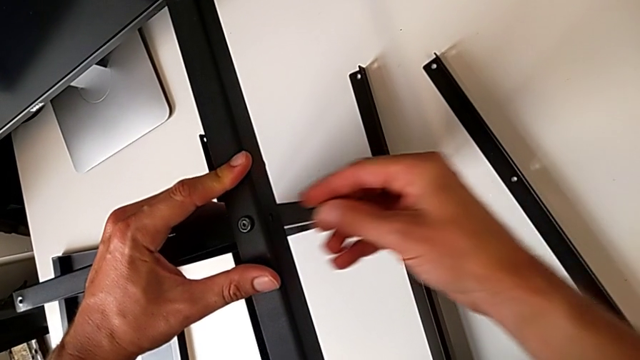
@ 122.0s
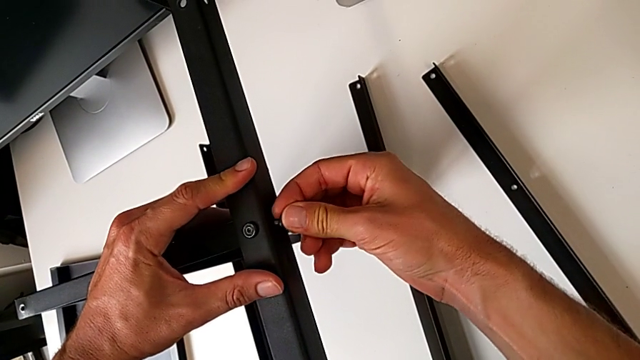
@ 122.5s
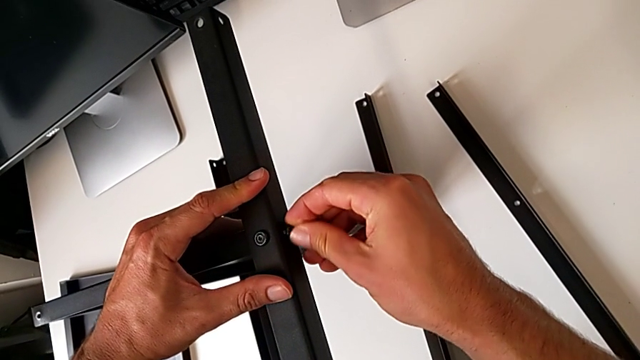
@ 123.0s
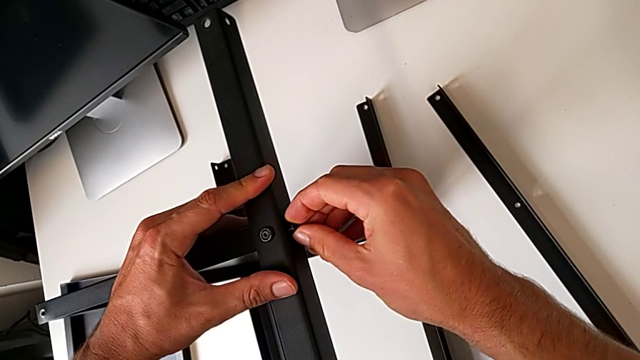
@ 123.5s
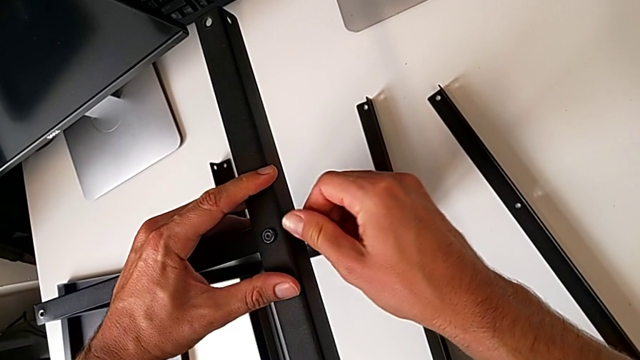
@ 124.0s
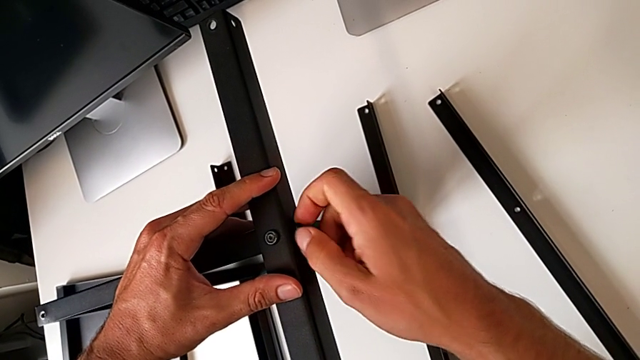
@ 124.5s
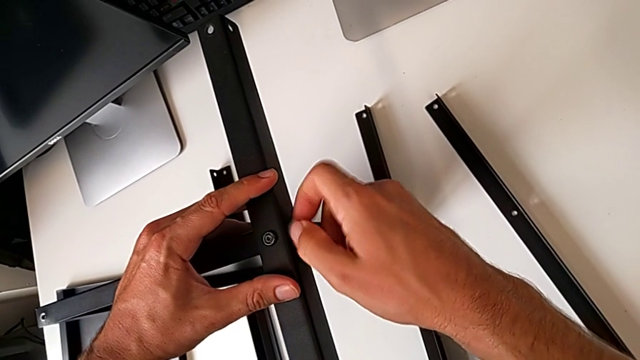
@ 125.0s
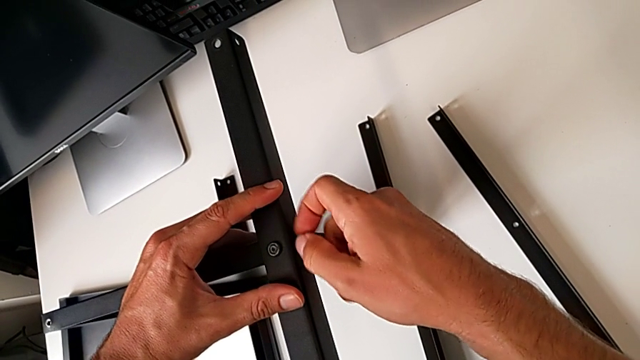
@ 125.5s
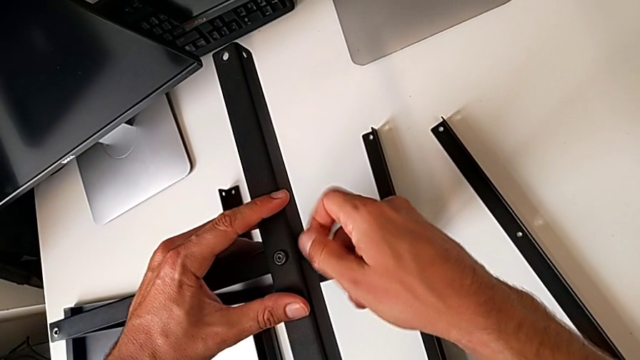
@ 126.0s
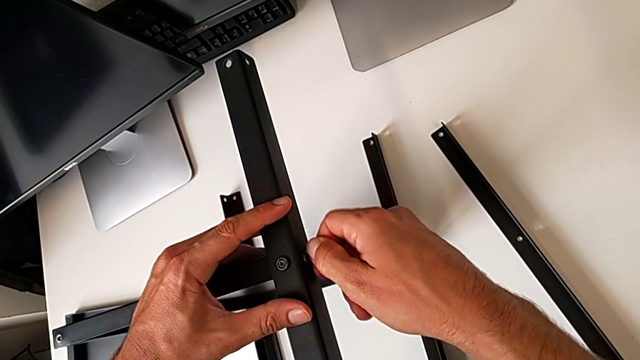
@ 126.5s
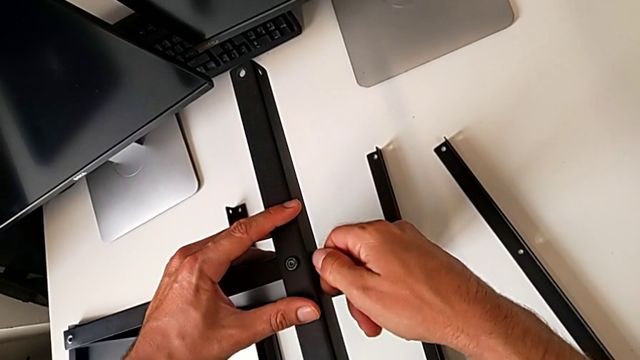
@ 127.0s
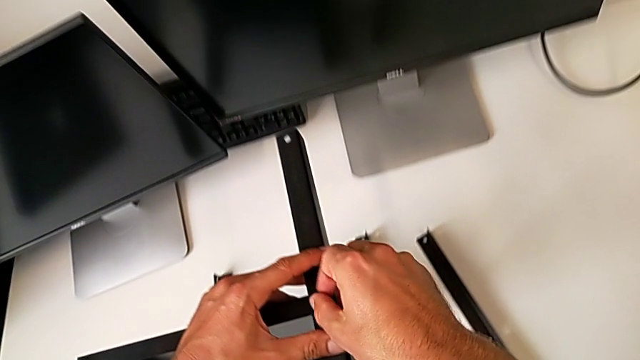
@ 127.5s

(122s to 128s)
The camera wearer is assembling the third leg on the shelf. They keep screwing the second hex socket head.

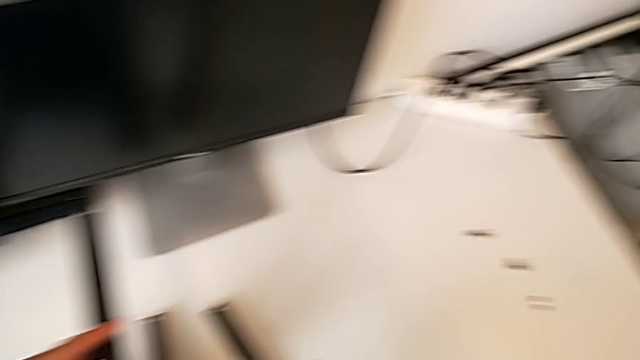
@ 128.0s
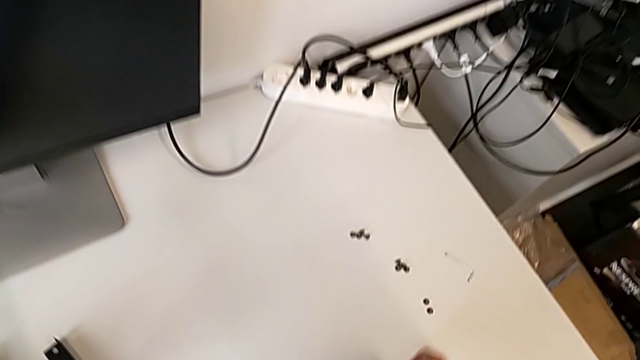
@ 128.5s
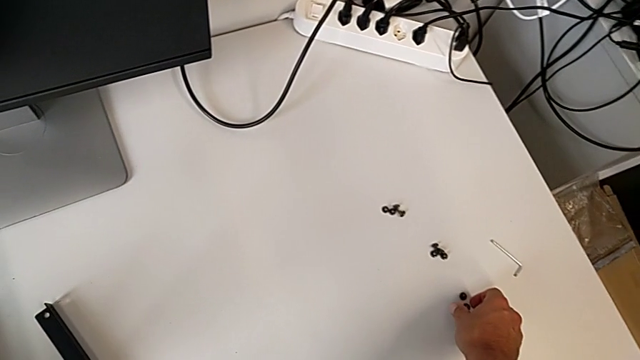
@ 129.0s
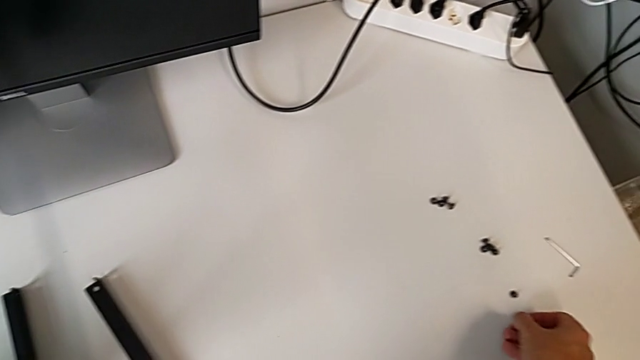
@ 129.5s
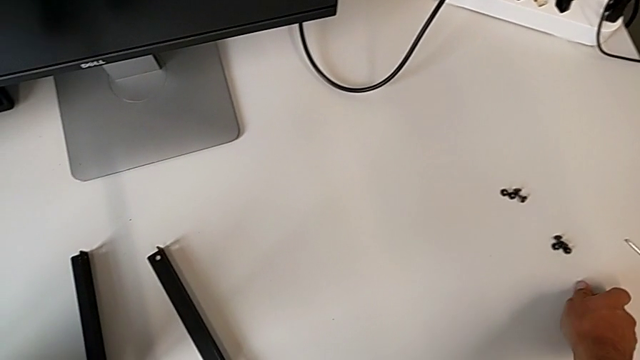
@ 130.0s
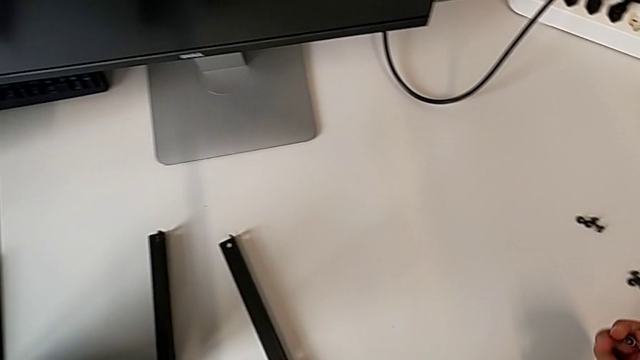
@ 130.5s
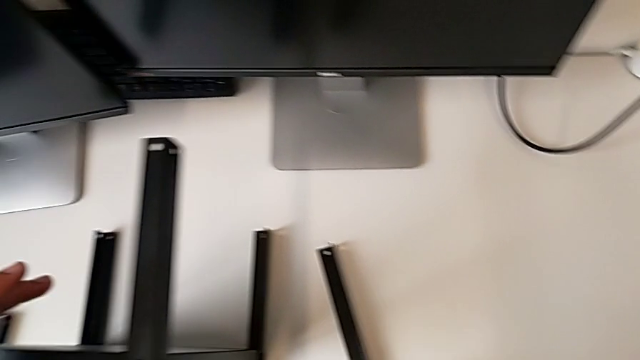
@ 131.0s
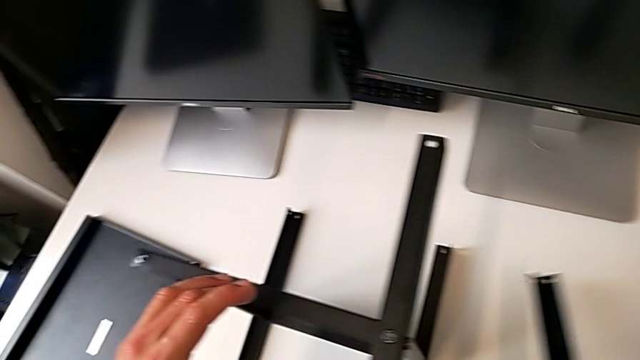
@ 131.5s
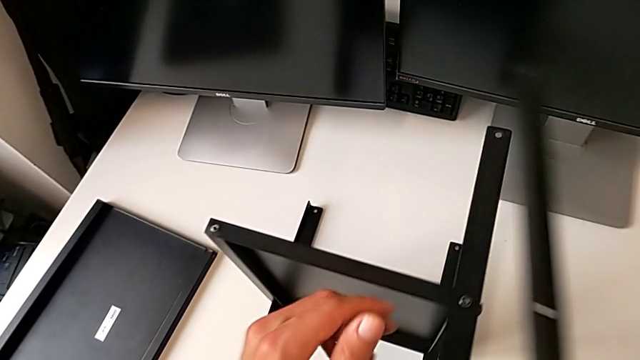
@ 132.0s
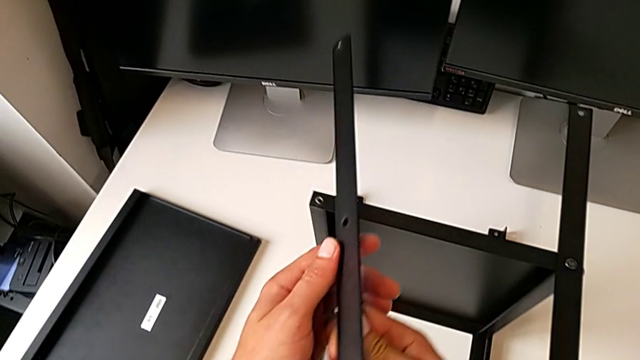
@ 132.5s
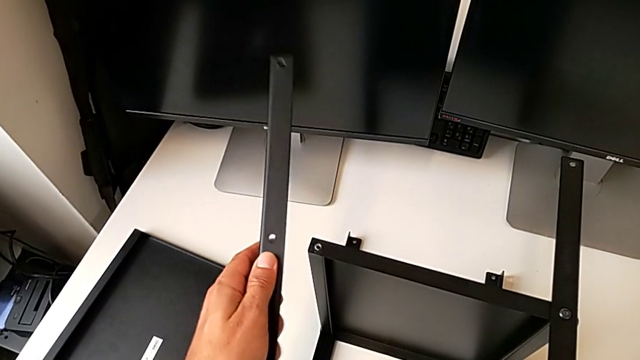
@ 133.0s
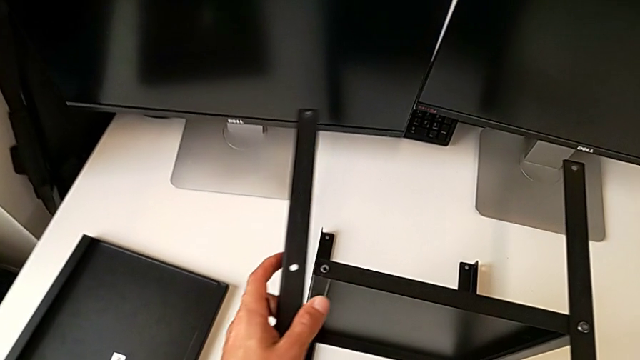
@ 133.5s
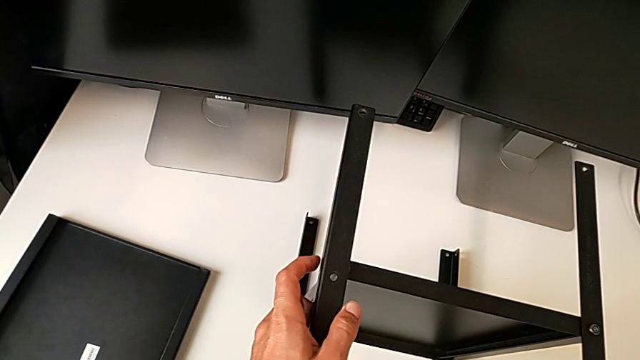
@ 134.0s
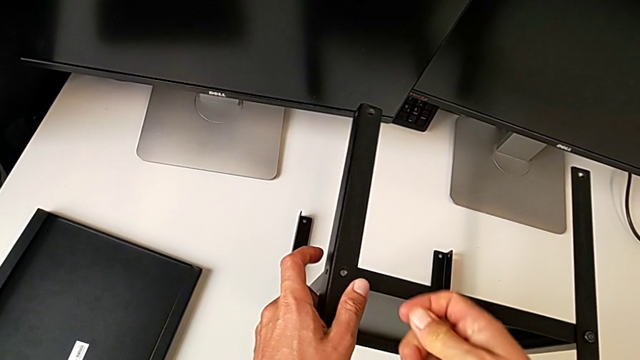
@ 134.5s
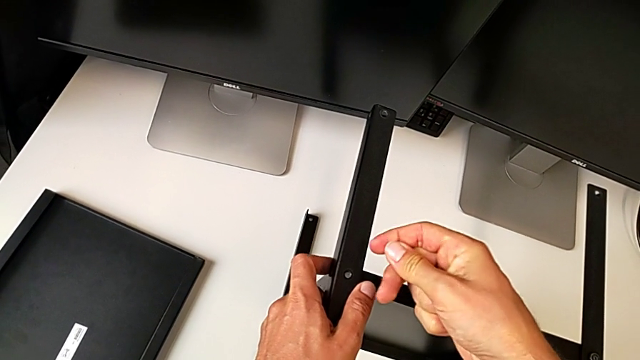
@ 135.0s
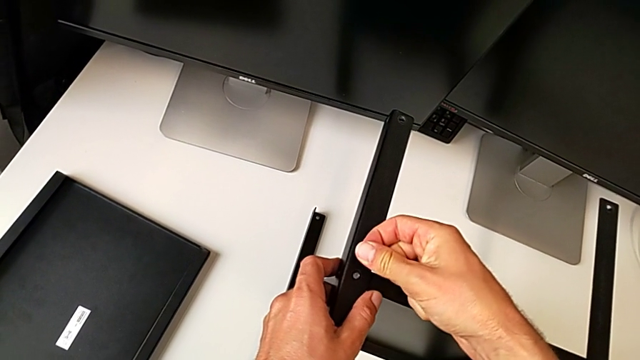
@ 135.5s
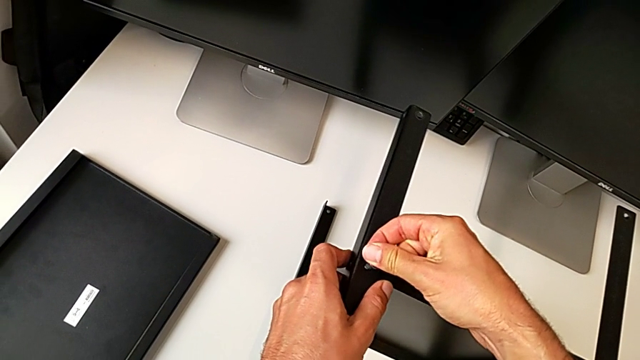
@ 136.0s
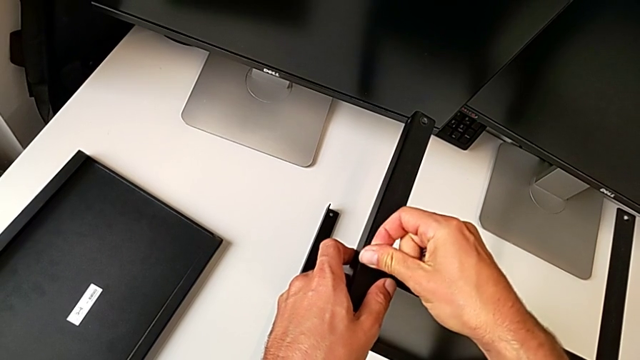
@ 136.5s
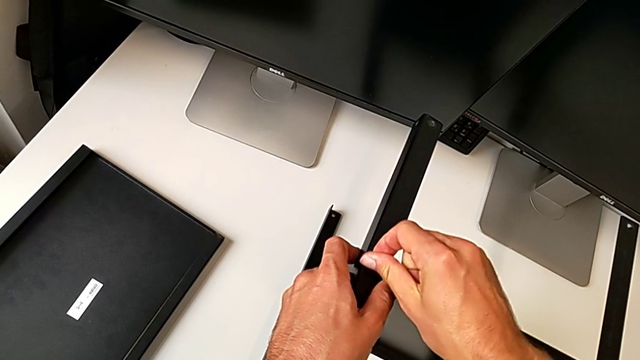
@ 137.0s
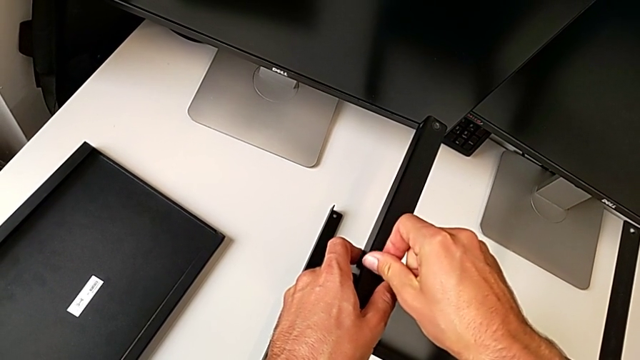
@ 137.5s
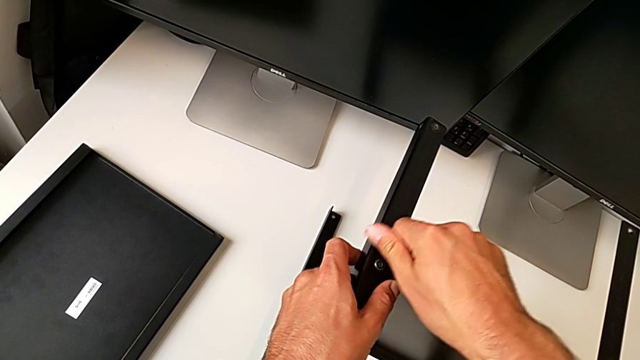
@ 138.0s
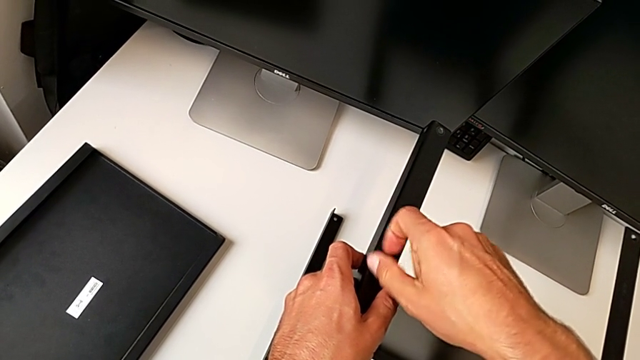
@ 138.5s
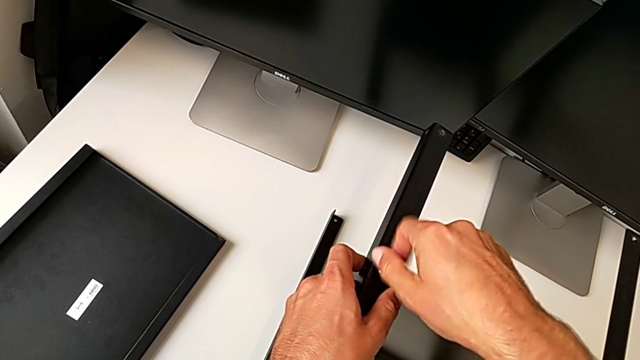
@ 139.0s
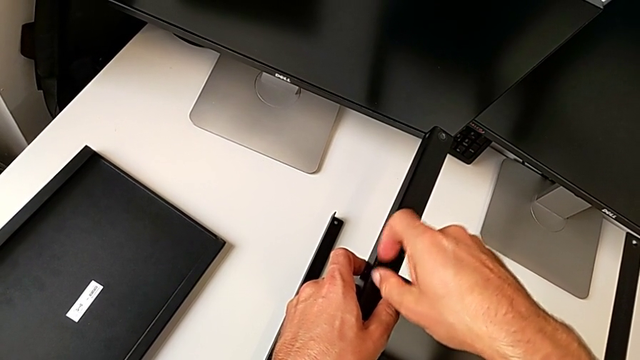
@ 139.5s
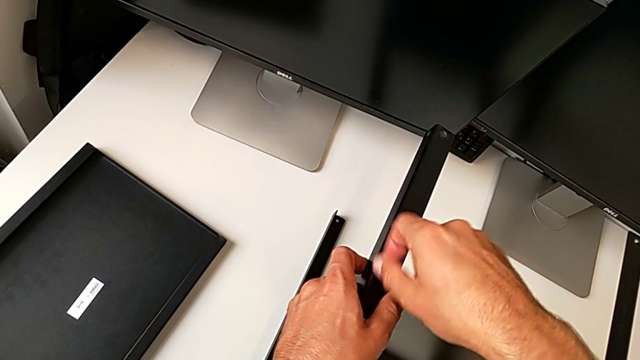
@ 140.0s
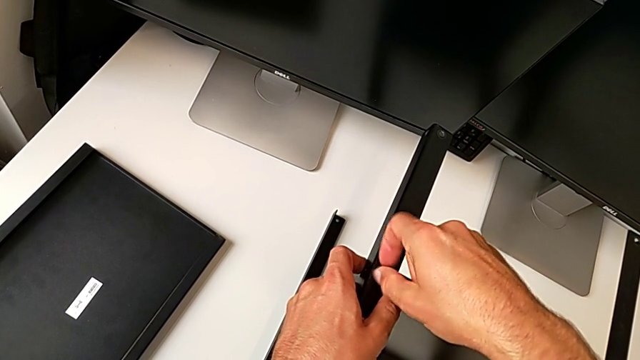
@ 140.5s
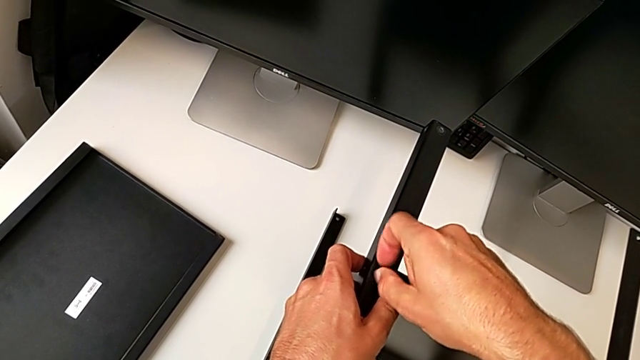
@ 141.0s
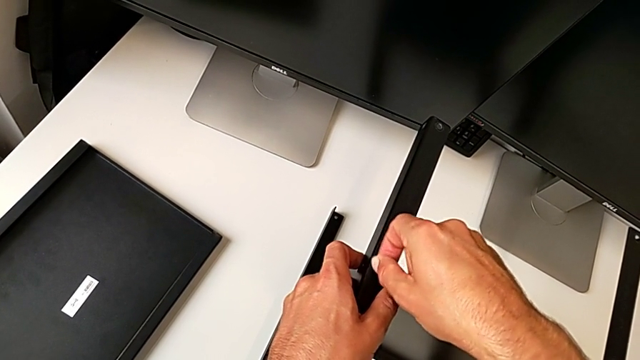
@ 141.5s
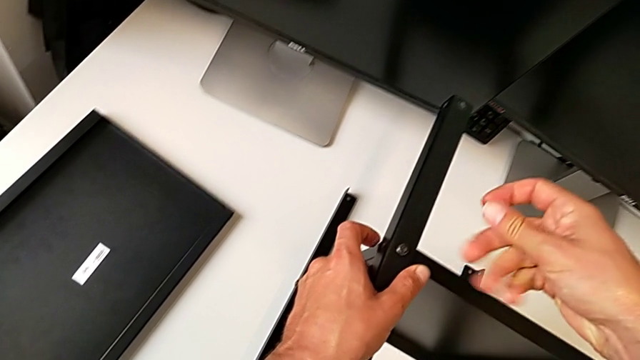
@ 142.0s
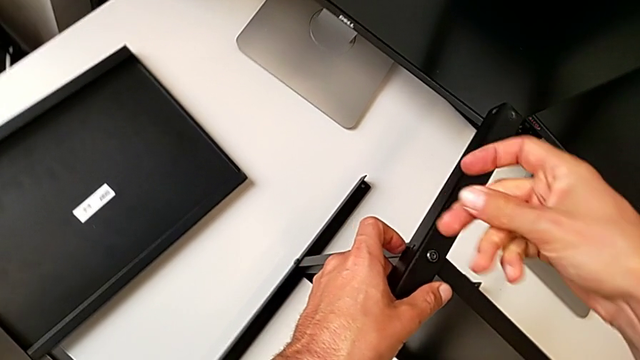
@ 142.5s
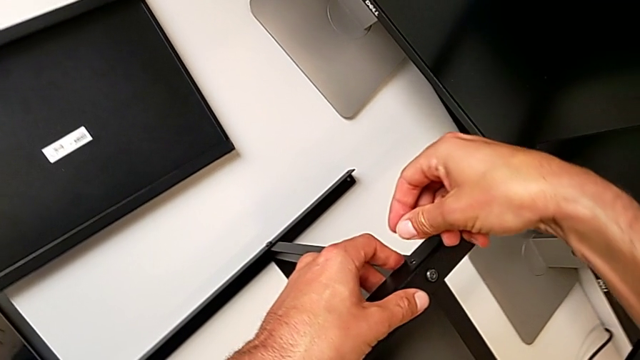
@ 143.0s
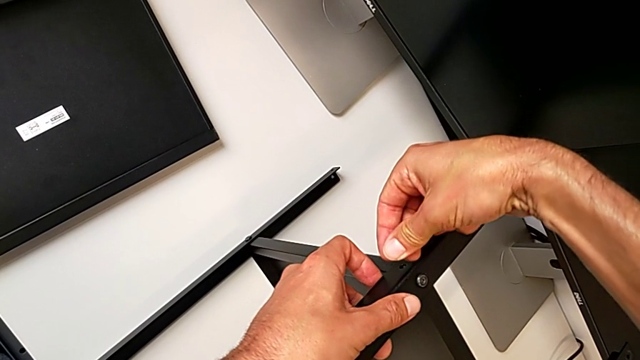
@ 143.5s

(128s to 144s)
The camera wearer is assembling the fourth leg of the shelf. They grab the third leg, screw the first hex socket head and begin to screw the second hex socket head.
